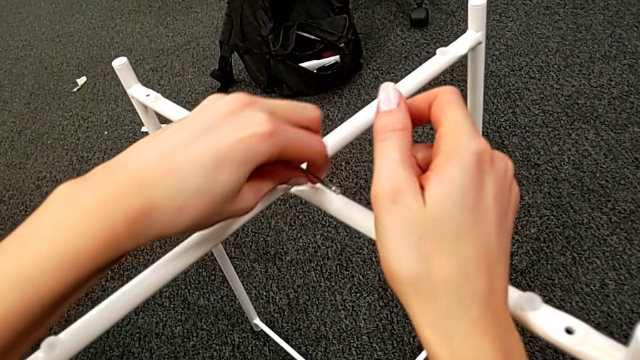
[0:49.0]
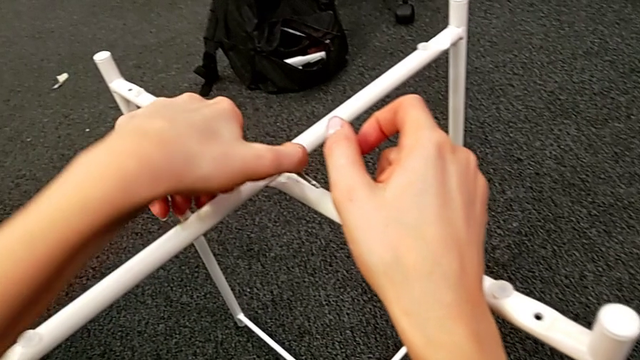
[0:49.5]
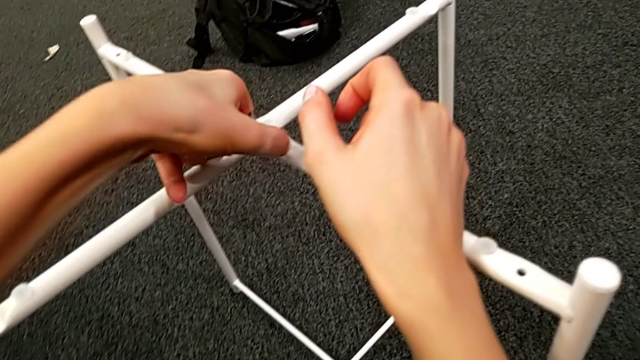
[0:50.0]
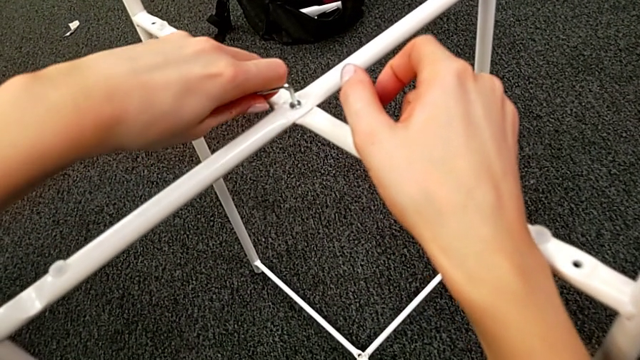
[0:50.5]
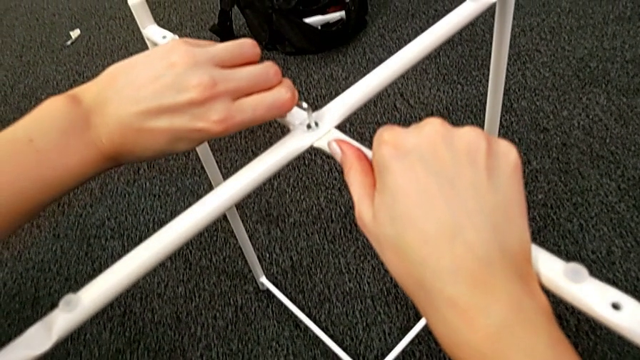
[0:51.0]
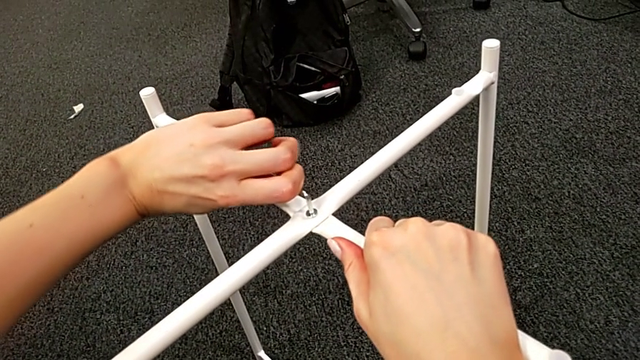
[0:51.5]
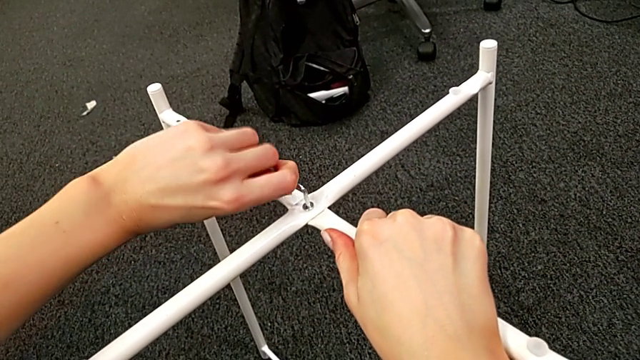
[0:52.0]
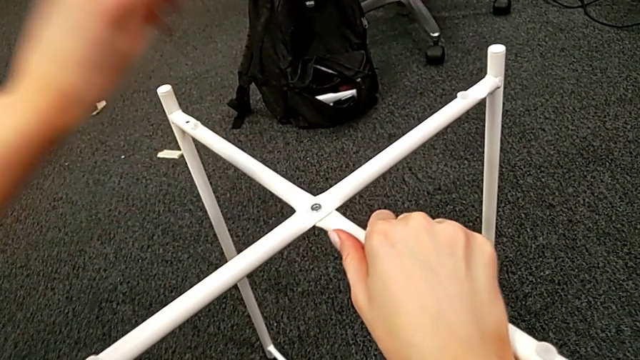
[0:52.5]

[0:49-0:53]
The camera wearer is assembling the top screw. They screw the hex socket head and withdraw the Allen wrench.

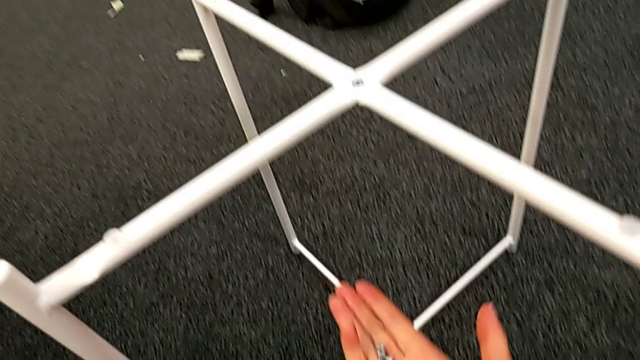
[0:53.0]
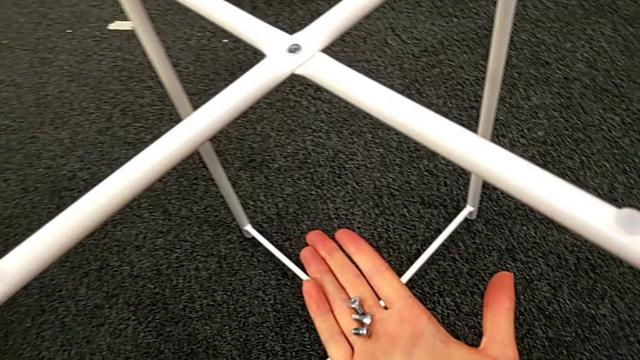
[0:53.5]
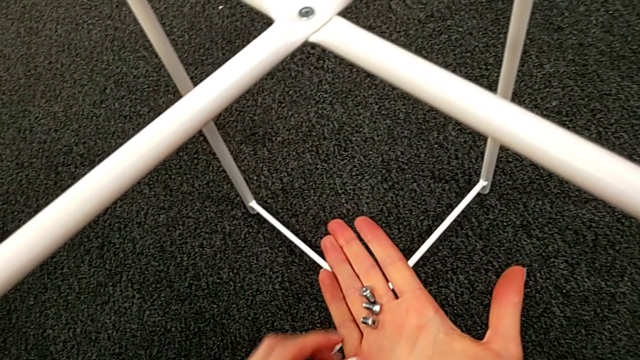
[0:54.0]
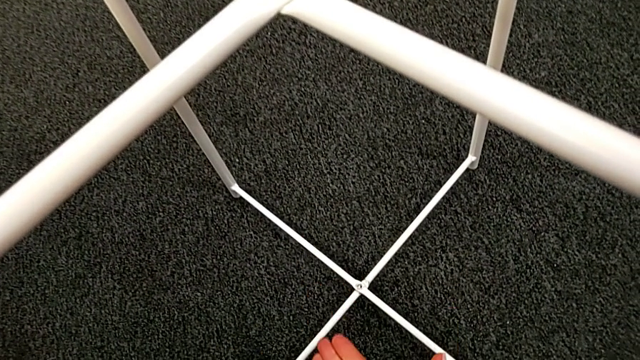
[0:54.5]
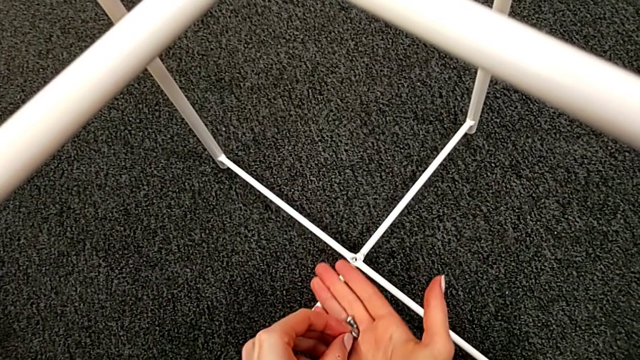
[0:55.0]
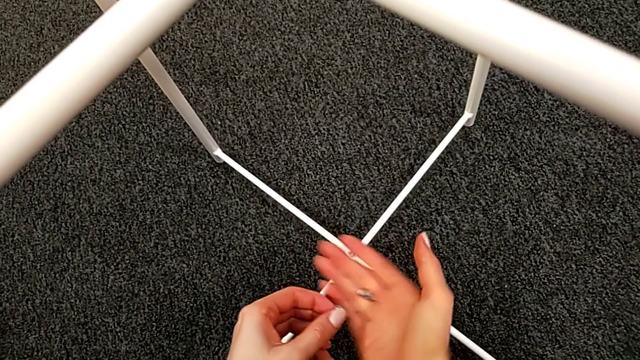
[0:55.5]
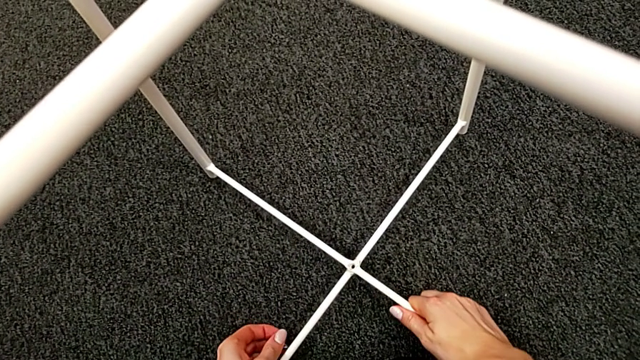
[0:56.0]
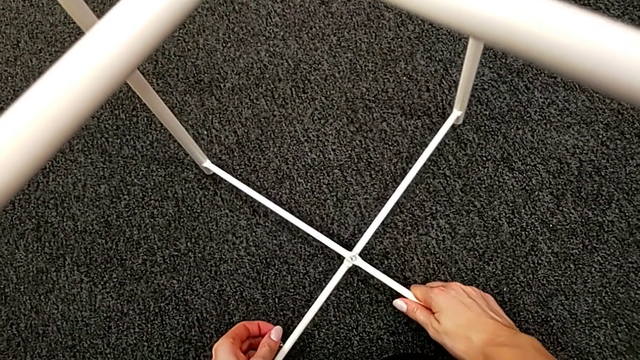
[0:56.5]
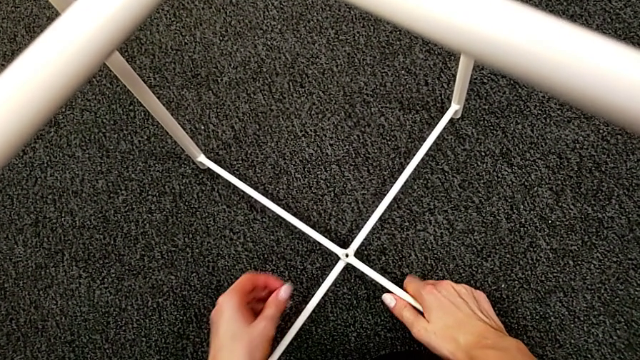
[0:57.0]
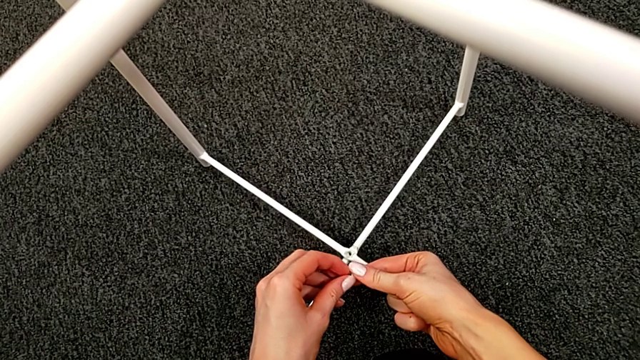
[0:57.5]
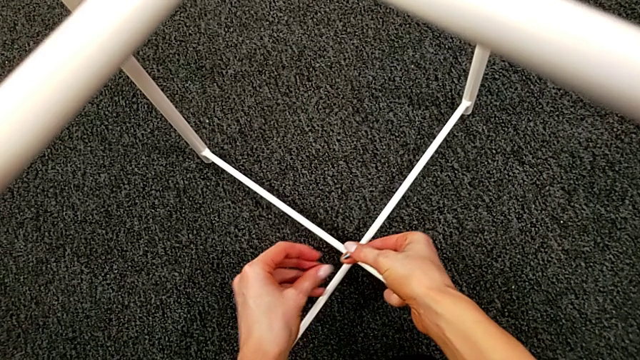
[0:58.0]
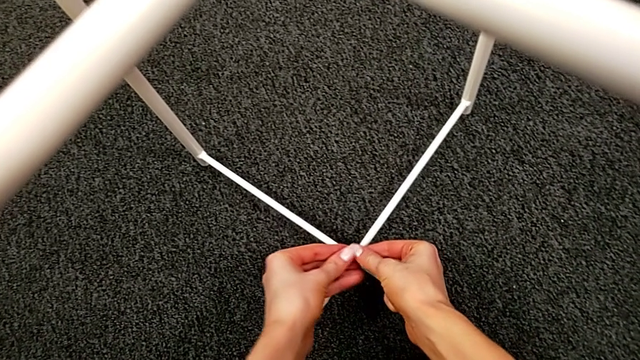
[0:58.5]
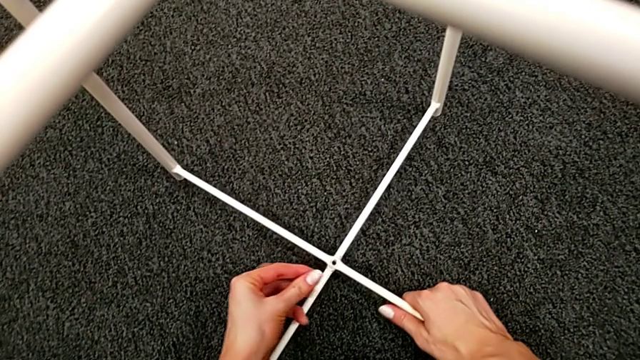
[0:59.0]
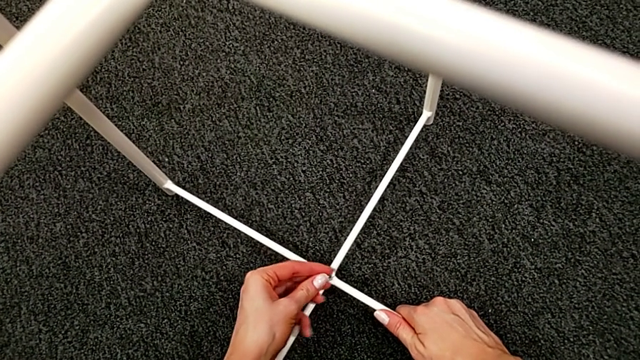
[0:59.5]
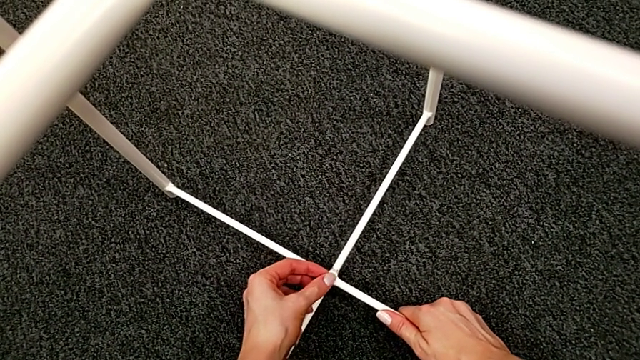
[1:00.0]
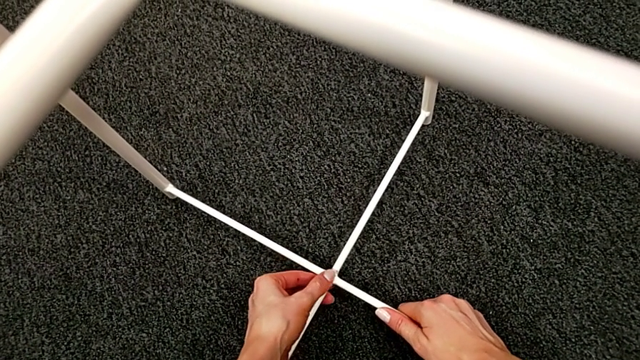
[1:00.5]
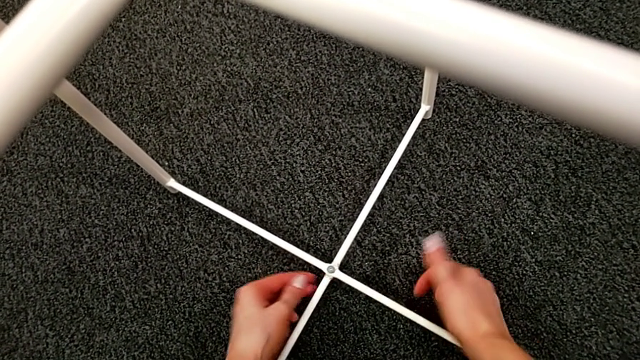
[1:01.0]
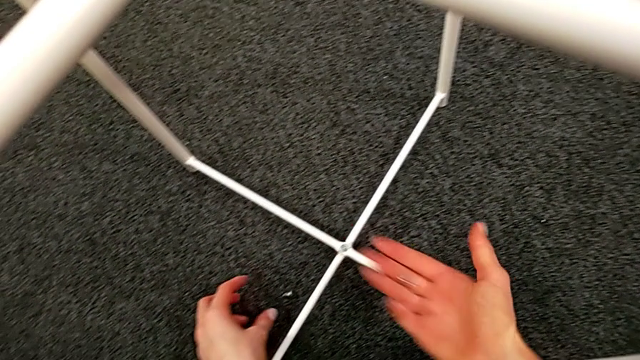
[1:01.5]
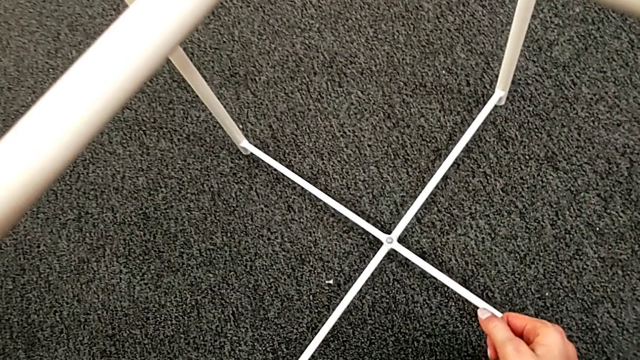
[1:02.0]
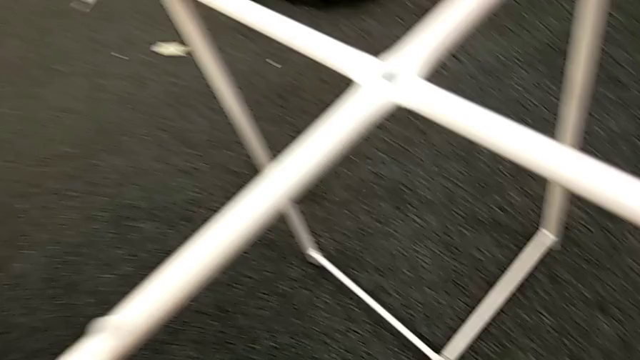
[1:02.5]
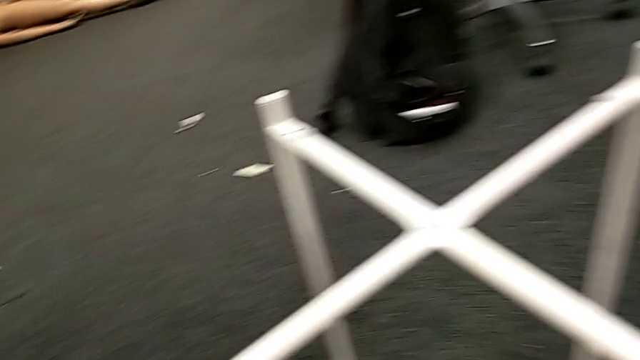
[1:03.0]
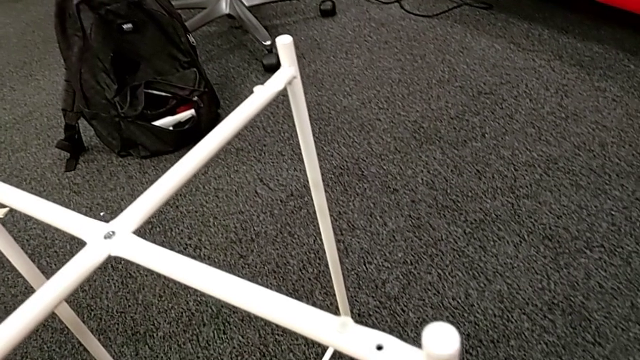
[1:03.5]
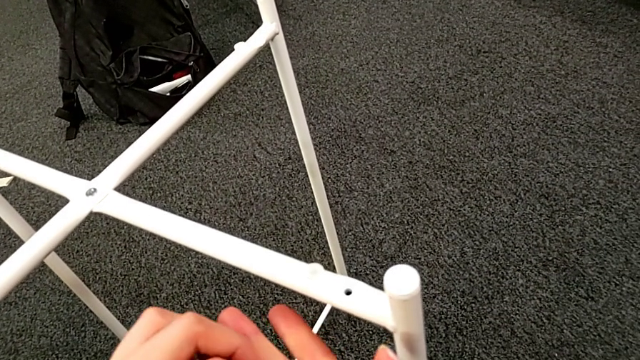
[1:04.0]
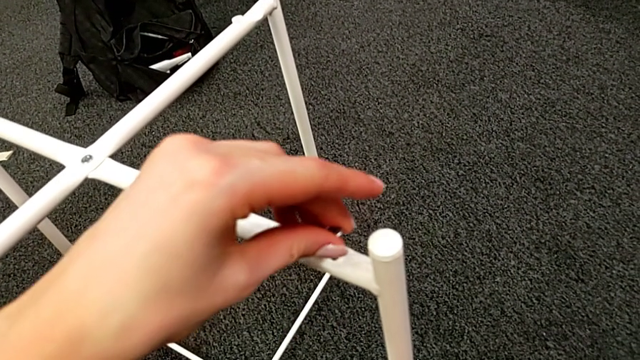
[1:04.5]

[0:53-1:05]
The camera wearer assembles the bottom screw. They inspect the bottom hex socket head, grab the hex socket head, align the leg, grab the hex socket head, align the leg with the right hand, insert the hex socket head with the left hand, inspect the Allen wrench and grab the hex socket head.

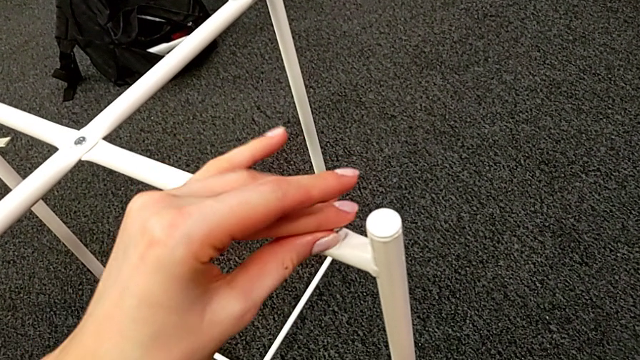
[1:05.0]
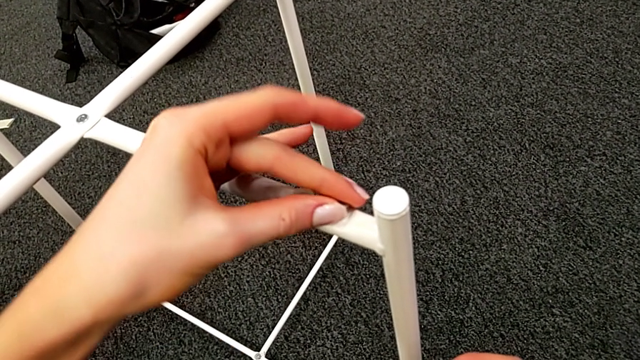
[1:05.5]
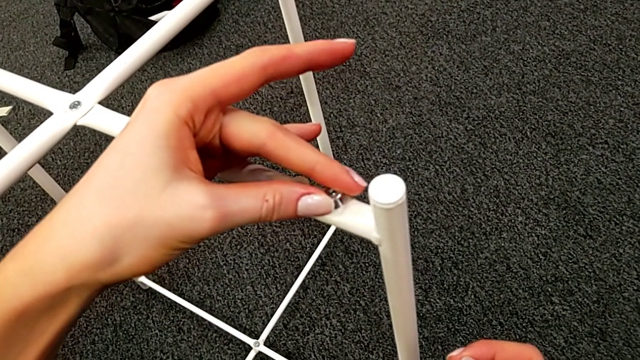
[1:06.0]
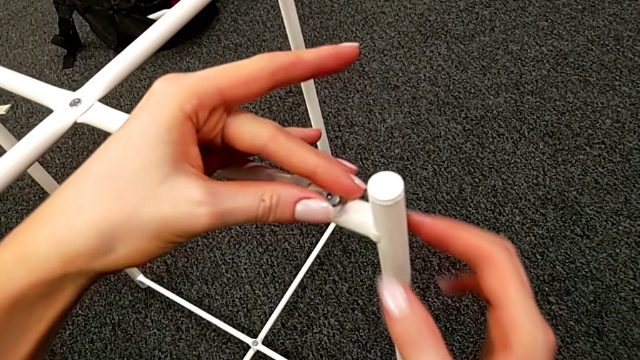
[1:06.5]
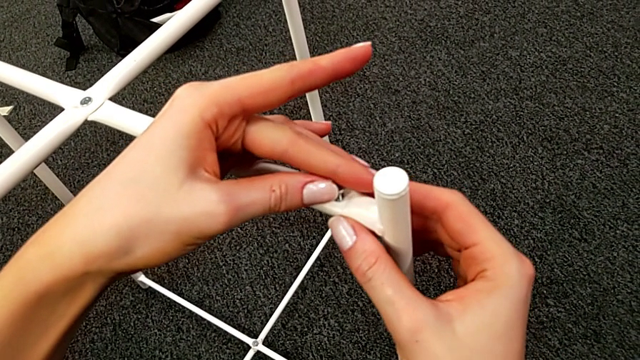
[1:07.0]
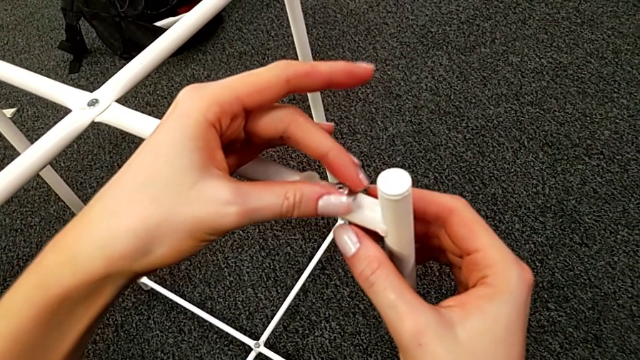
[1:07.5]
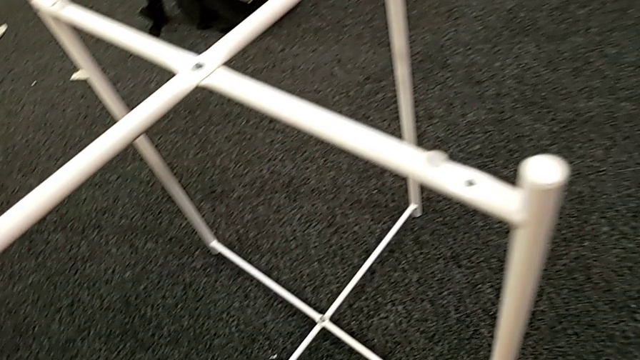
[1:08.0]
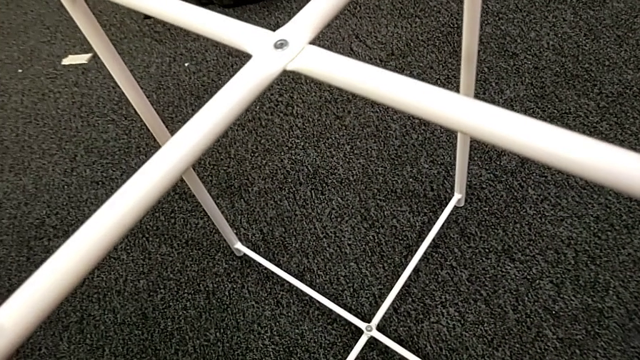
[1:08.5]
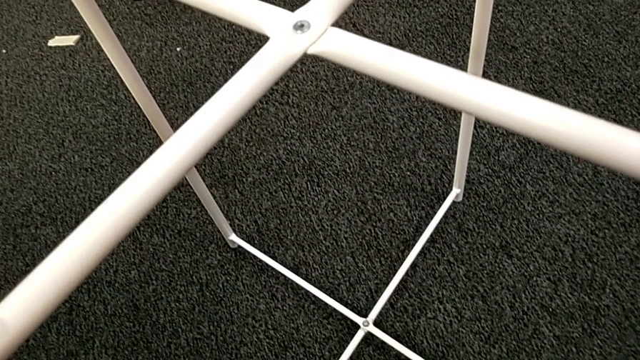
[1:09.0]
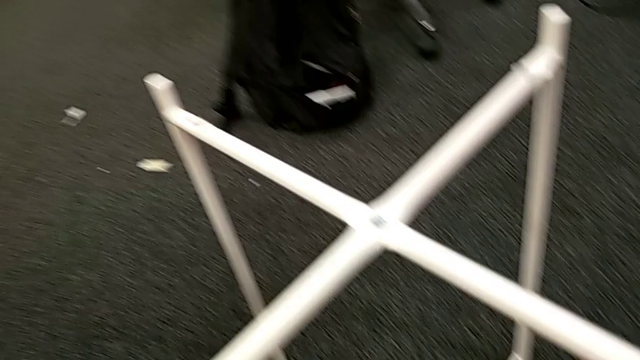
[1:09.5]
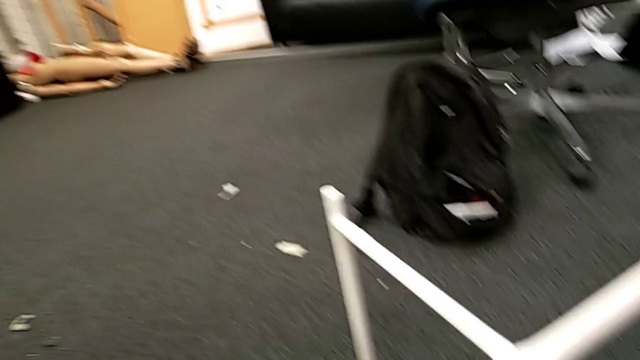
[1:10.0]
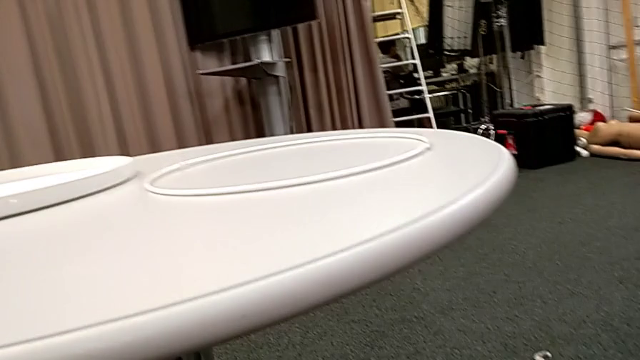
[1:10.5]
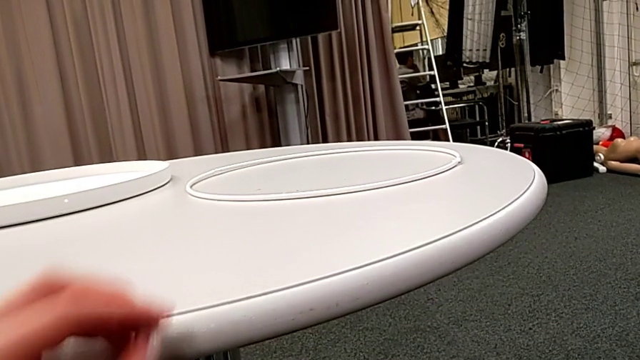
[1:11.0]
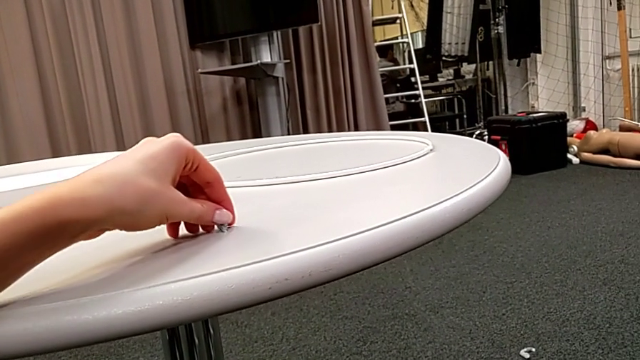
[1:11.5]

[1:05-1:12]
The camera wearer is assembling the bottom screw. They wrongly align the hex socket head, withdraw it, withdraw the leg and place the hex socket head.
